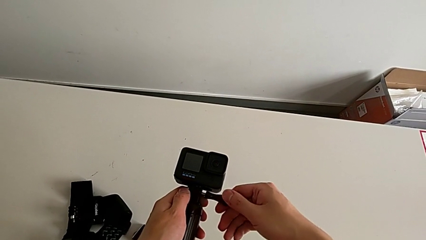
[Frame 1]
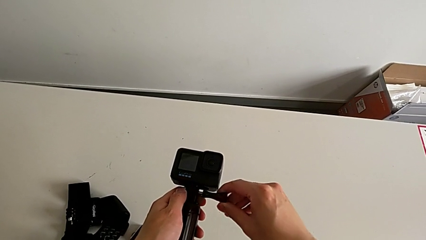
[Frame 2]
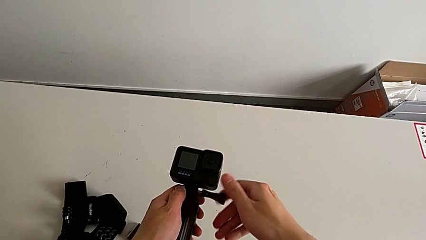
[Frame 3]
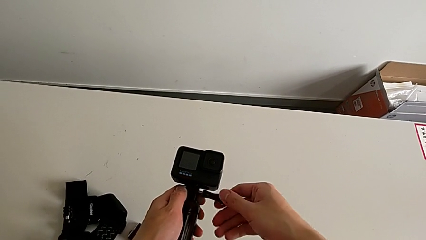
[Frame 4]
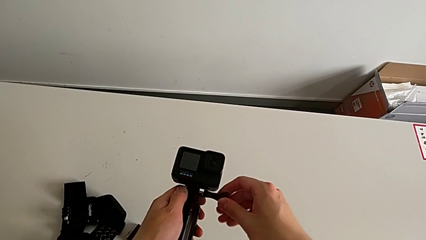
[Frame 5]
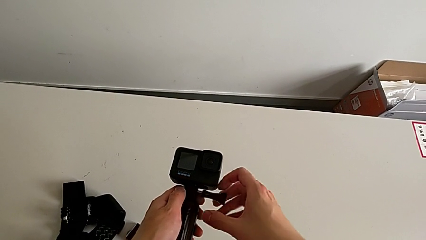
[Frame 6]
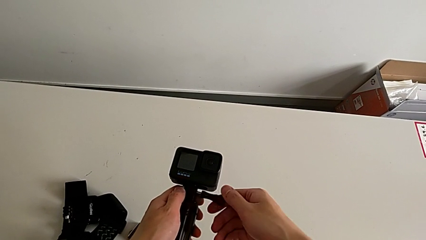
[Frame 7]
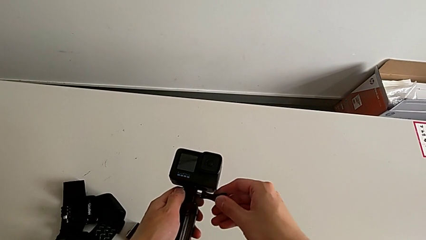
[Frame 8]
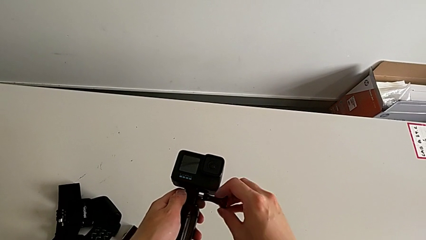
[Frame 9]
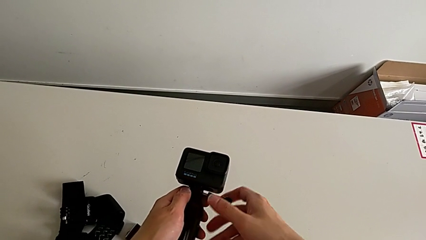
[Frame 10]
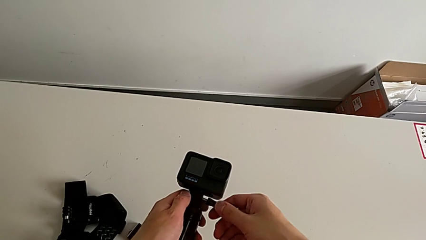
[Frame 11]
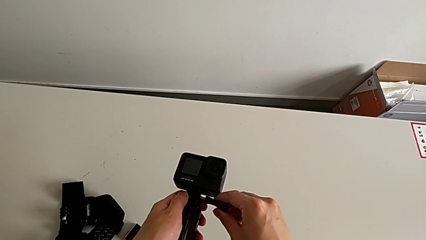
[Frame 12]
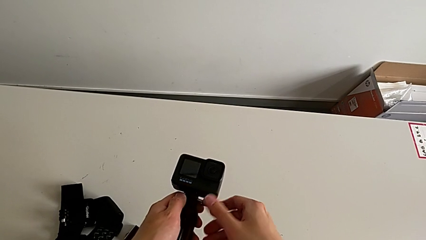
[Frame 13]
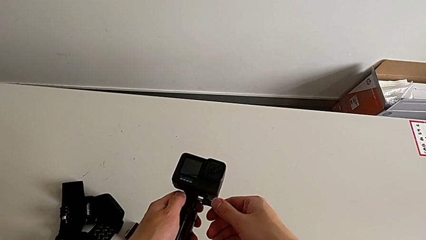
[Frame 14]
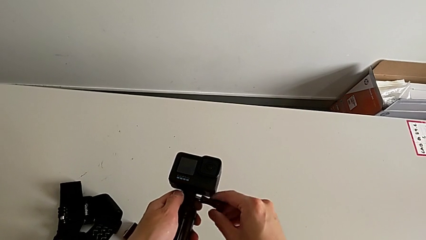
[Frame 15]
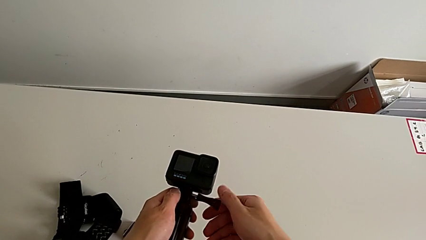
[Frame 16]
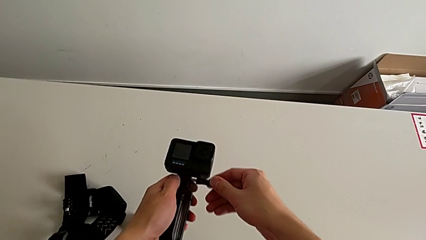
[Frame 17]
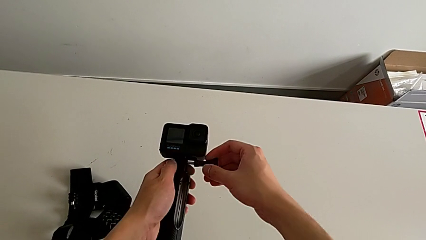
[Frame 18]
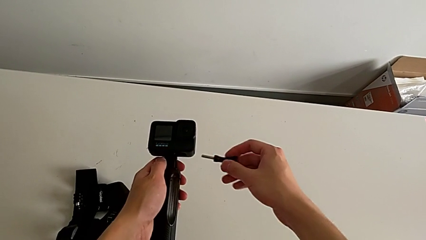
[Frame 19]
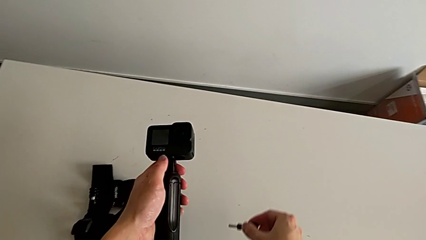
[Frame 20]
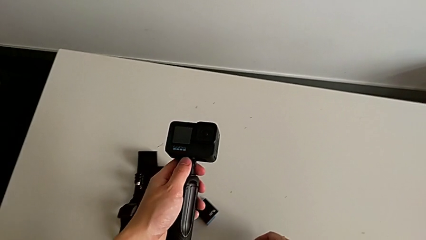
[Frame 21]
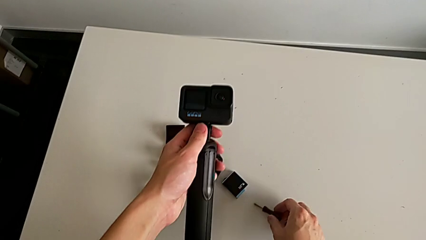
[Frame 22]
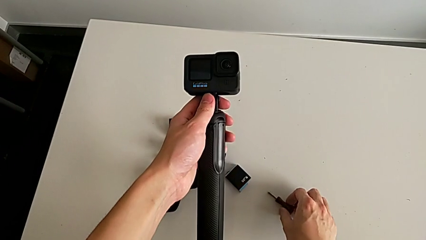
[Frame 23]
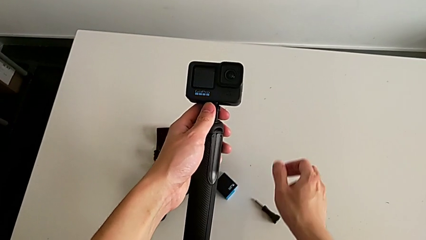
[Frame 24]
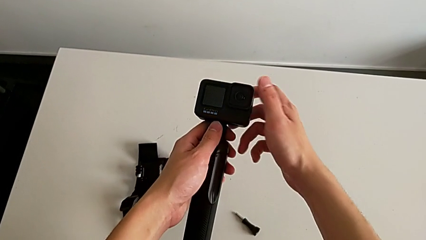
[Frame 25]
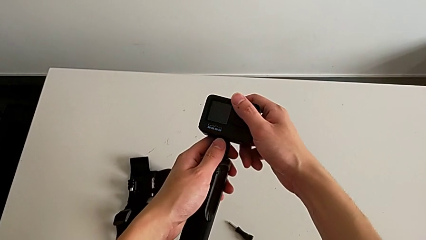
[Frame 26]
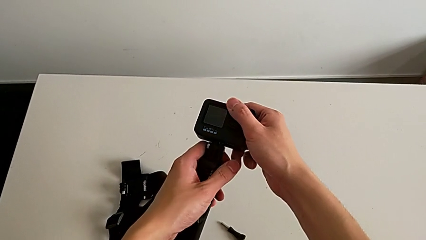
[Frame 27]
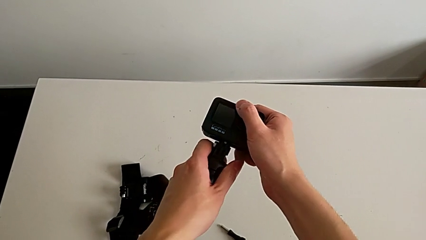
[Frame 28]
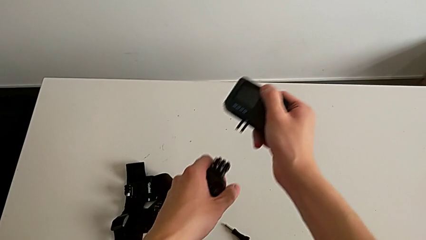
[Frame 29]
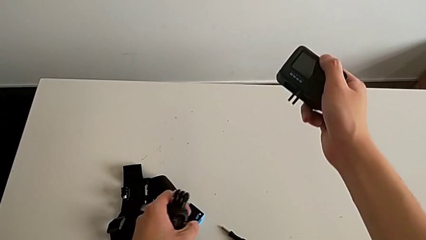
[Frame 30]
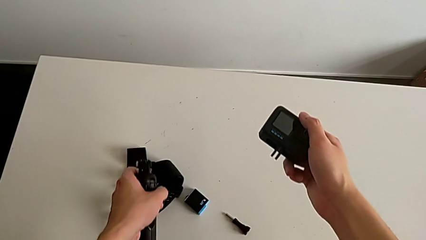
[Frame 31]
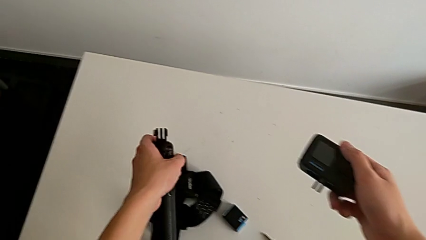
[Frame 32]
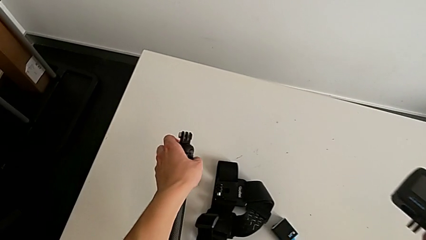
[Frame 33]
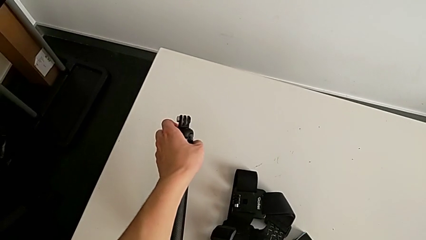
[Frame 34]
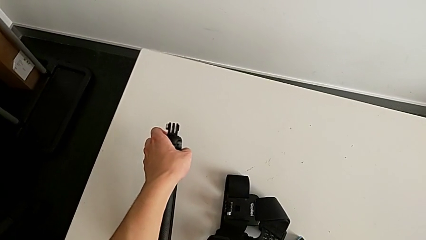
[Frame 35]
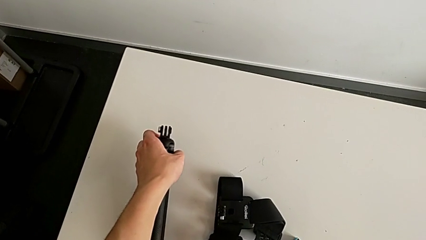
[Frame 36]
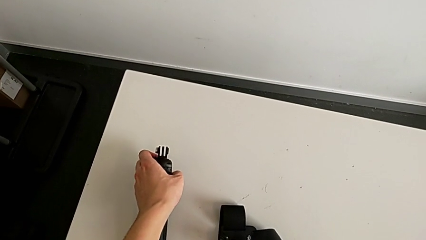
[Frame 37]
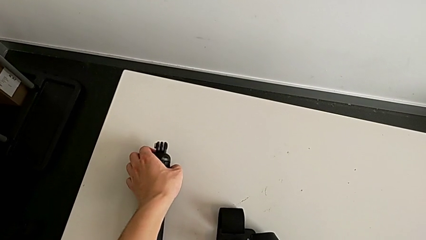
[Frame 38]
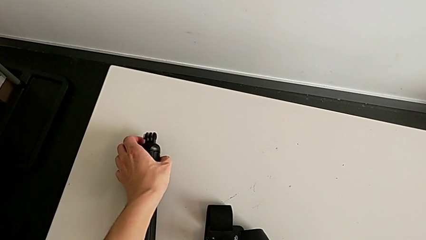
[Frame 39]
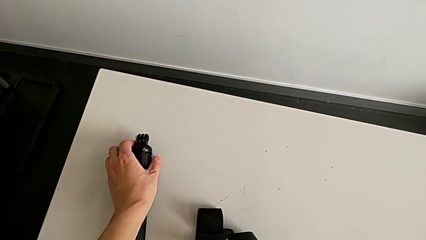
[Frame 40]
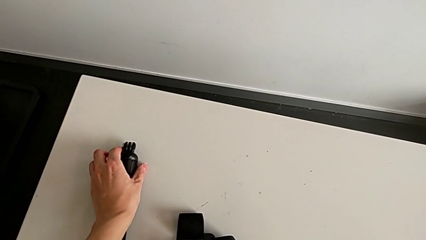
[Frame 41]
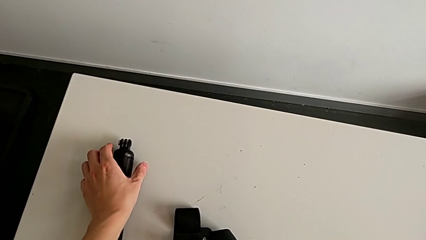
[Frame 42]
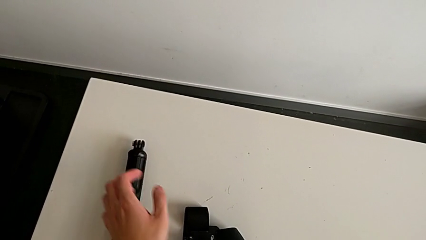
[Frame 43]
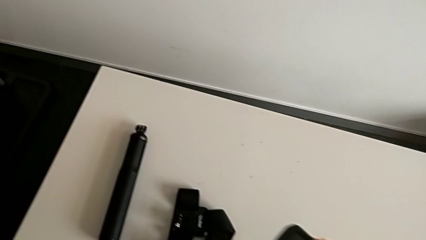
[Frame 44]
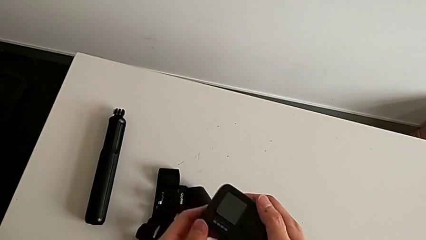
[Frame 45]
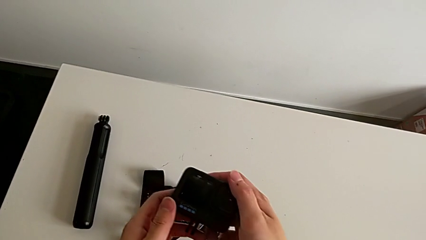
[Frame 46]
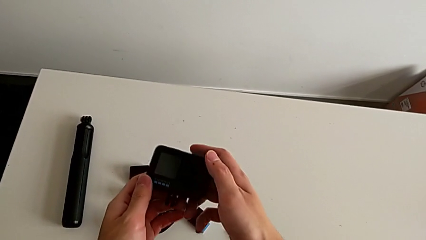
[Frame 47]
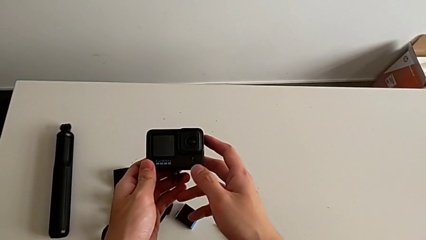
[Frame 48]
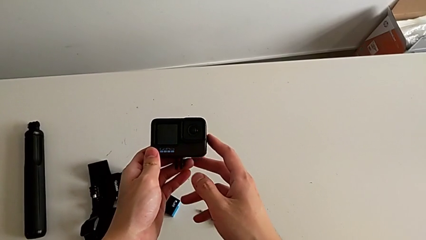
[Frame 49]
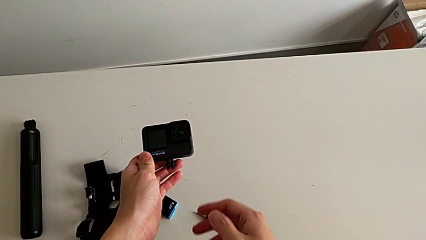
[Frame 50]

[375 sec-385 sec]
The camera wearer is removing the GoPro from the handheld grip. They keep unscrewing the GoPro, drop the screw, withdraw the GoPro and drop the handheld grip.
